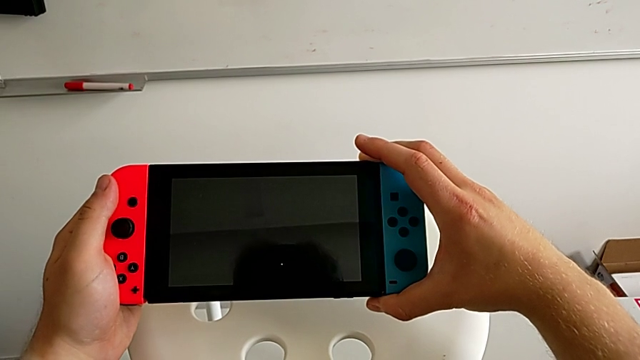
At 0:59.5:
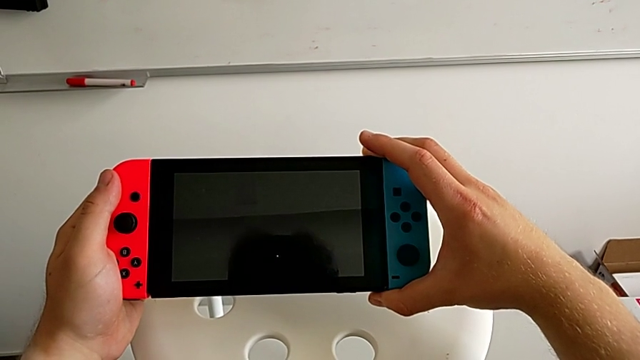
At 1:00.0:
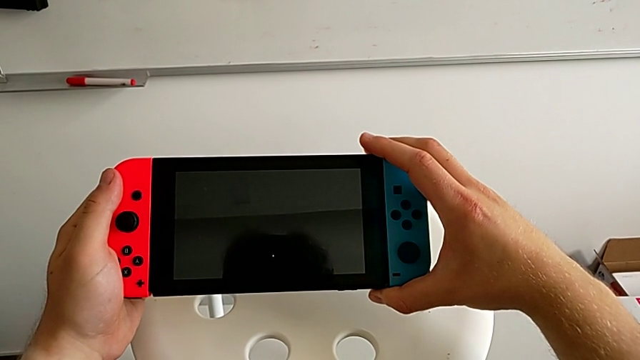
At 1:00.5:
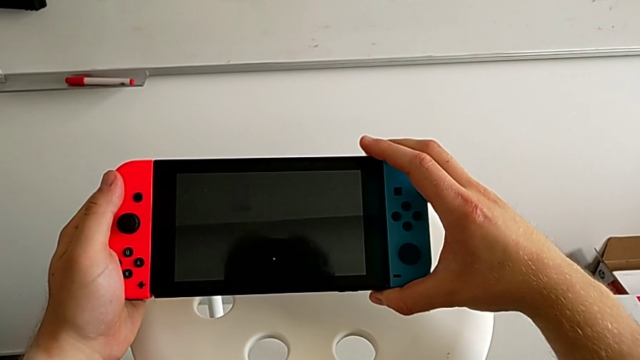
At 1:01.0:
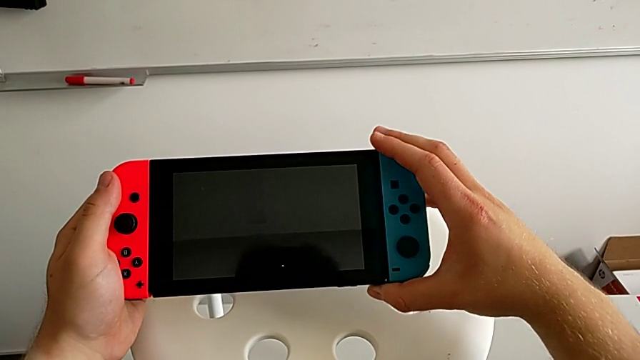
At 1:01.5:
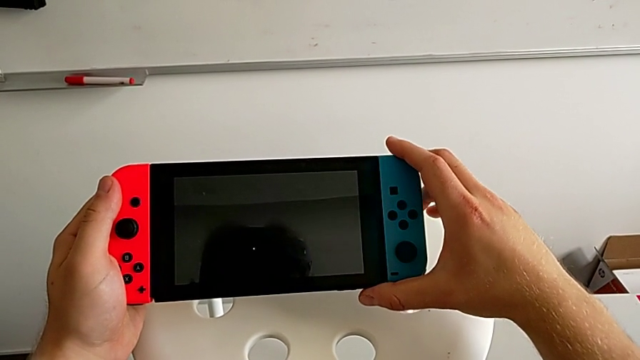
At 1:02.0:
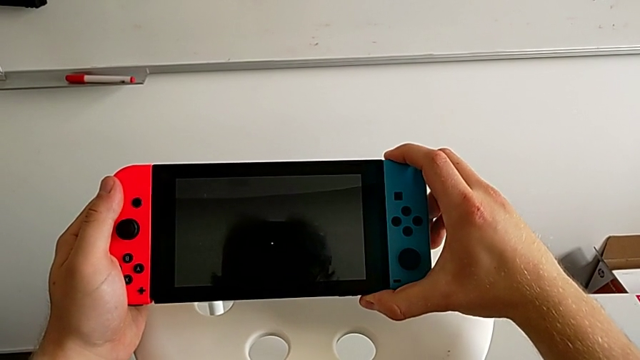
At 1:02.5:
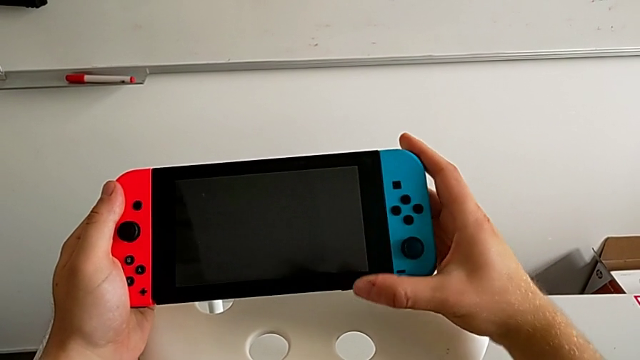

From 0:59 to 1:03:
The camera wearer is assembling the two Joy Con controllers to the handheld mode. They insert the blue Joy-Con controller.

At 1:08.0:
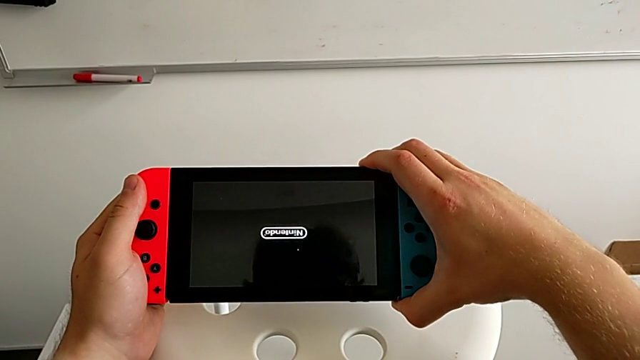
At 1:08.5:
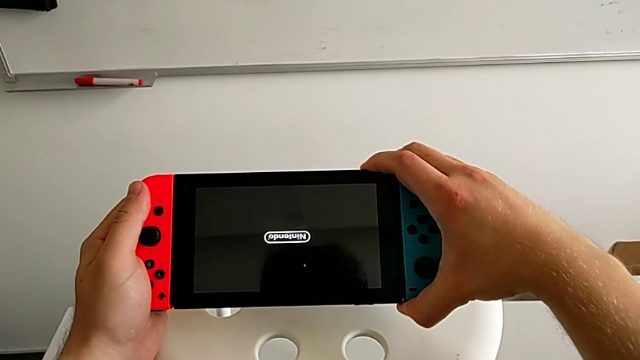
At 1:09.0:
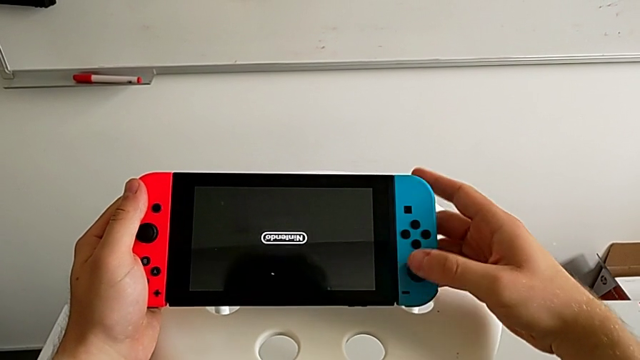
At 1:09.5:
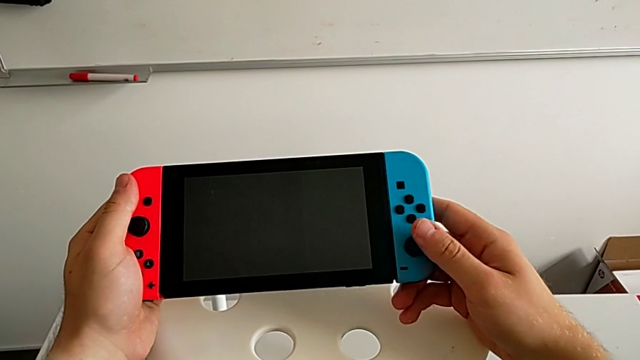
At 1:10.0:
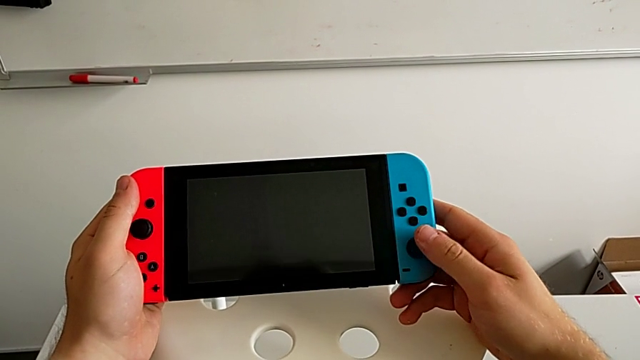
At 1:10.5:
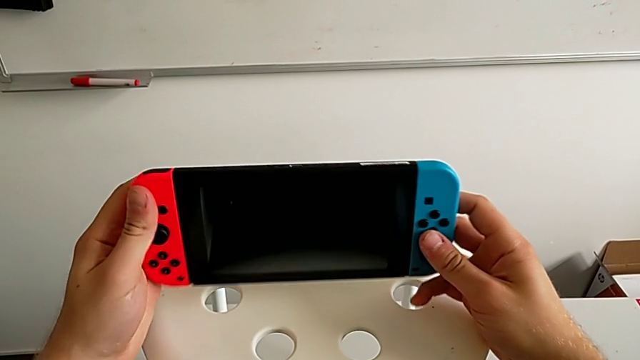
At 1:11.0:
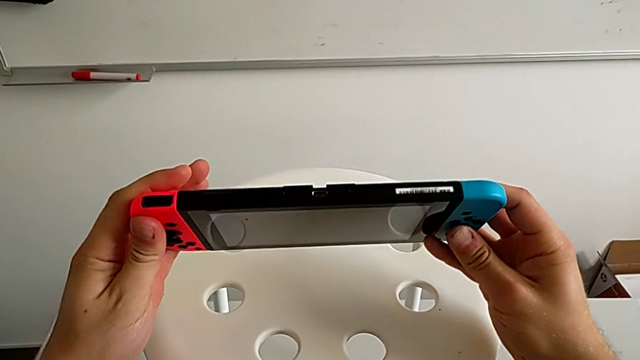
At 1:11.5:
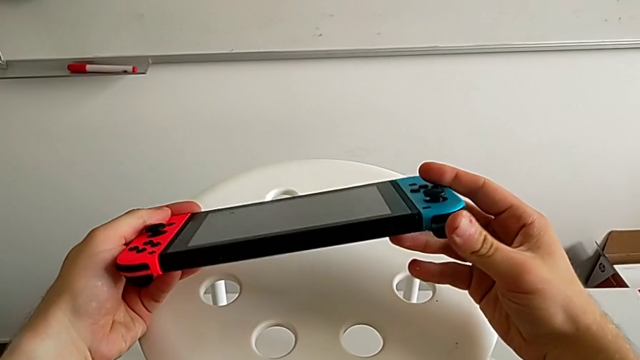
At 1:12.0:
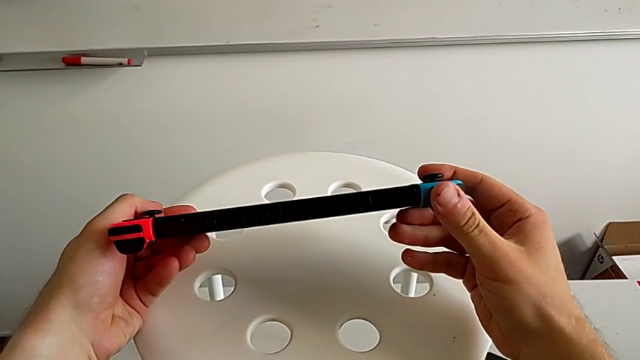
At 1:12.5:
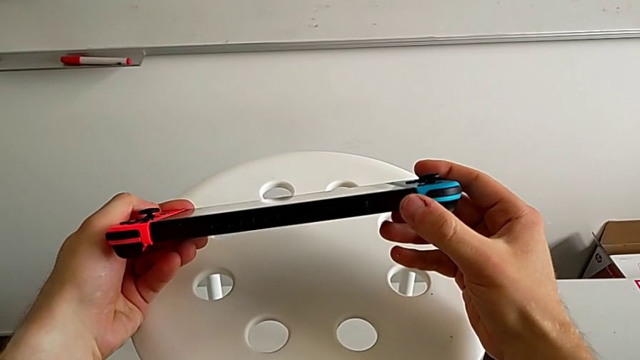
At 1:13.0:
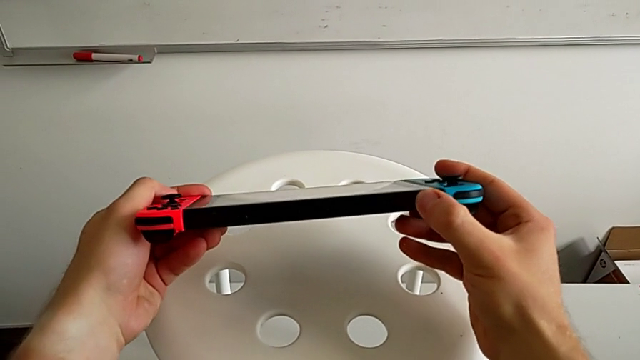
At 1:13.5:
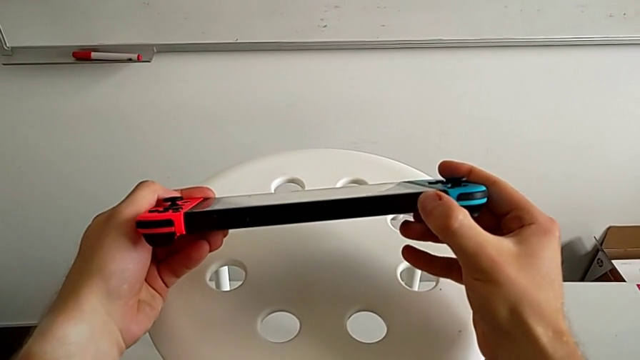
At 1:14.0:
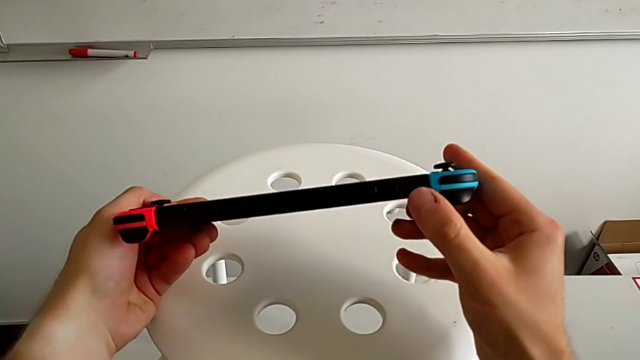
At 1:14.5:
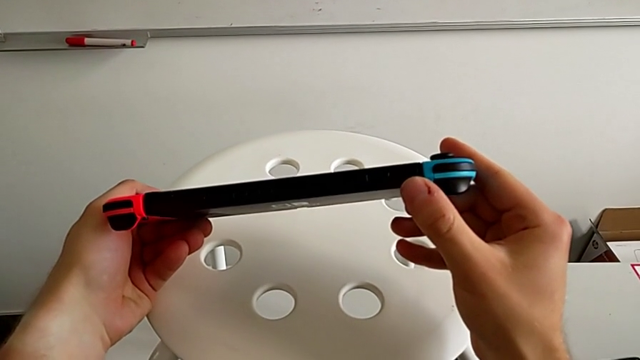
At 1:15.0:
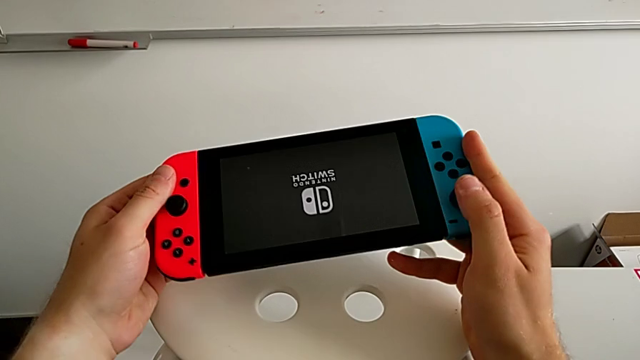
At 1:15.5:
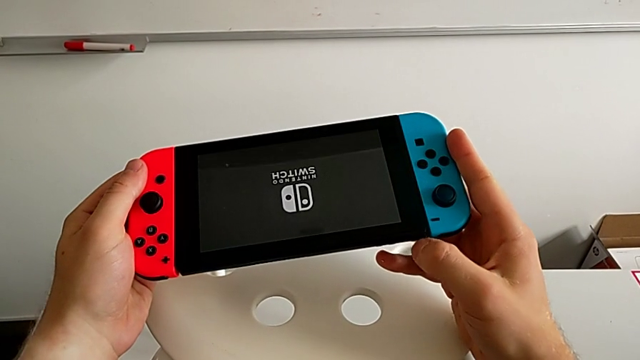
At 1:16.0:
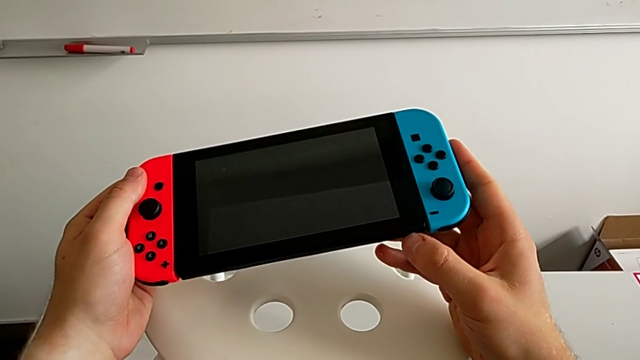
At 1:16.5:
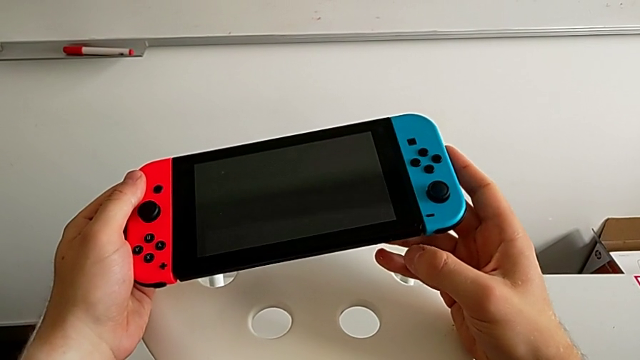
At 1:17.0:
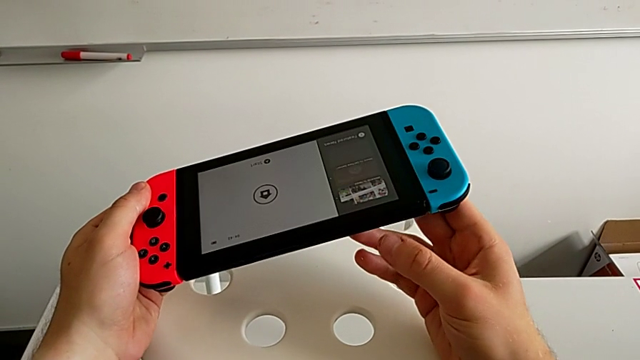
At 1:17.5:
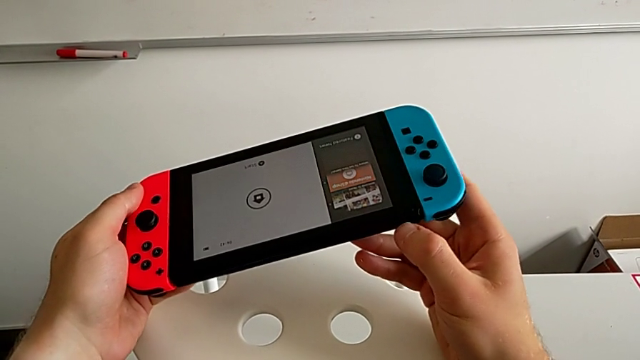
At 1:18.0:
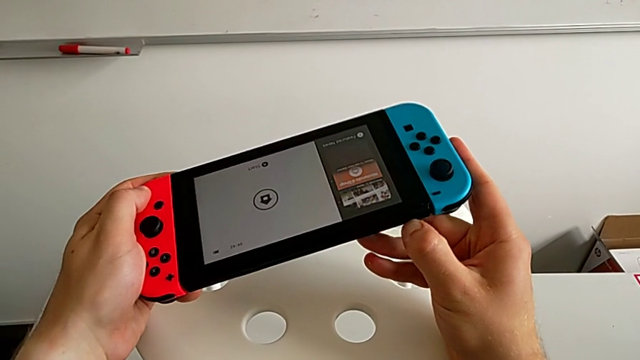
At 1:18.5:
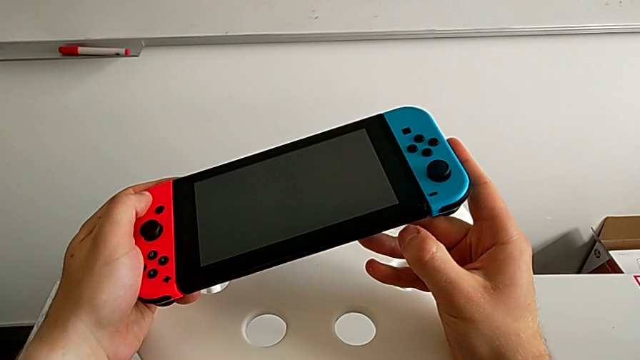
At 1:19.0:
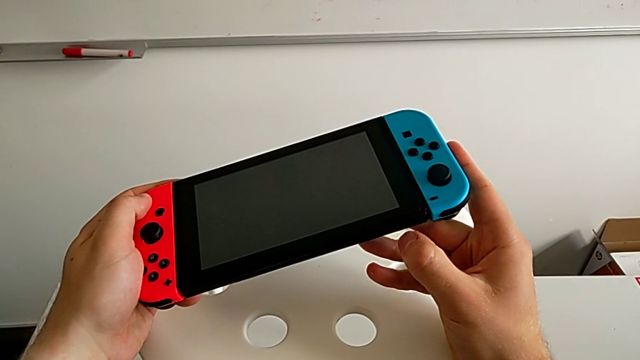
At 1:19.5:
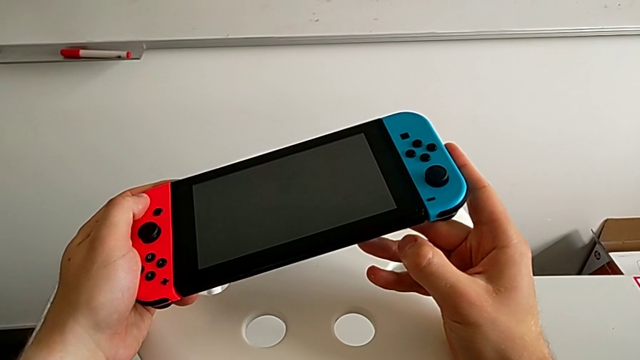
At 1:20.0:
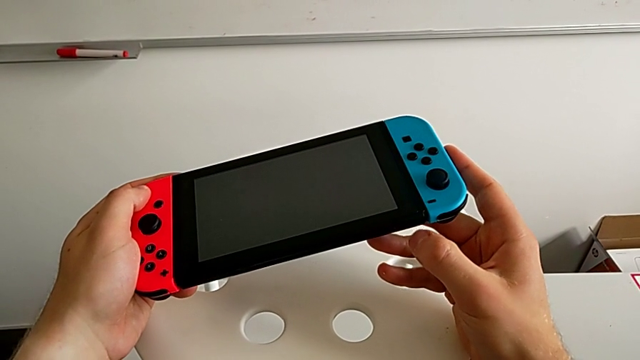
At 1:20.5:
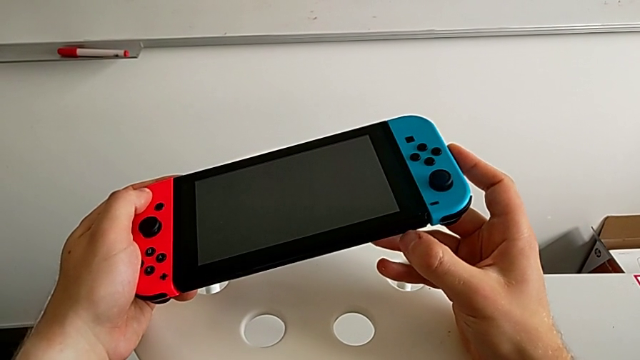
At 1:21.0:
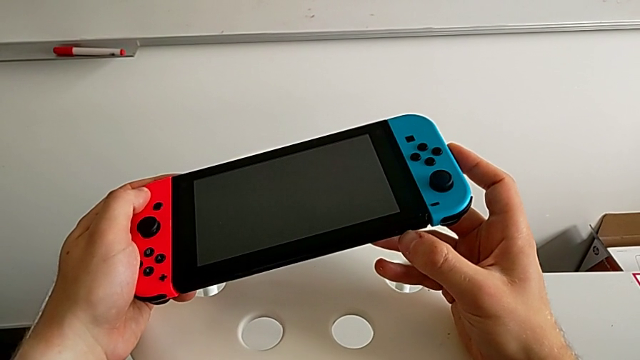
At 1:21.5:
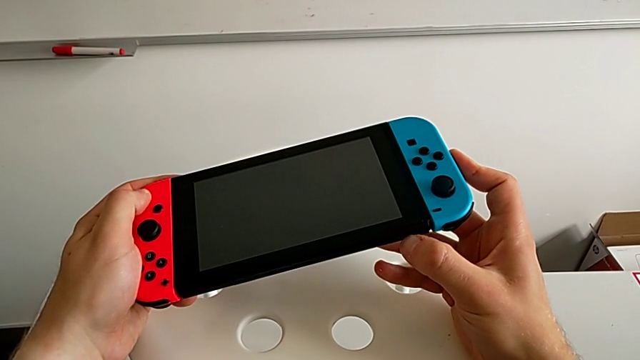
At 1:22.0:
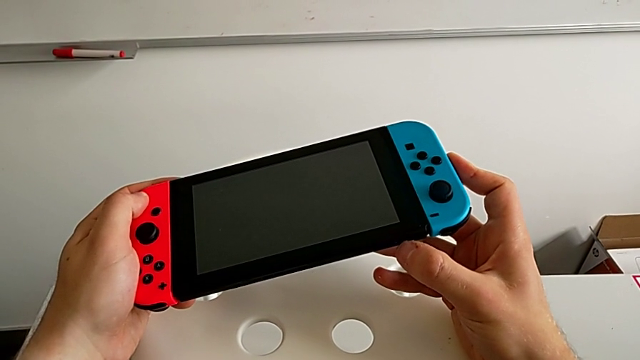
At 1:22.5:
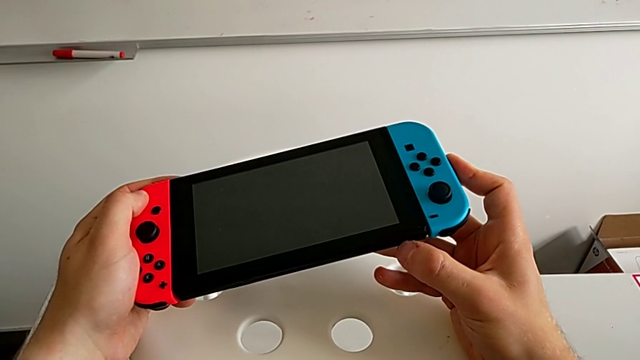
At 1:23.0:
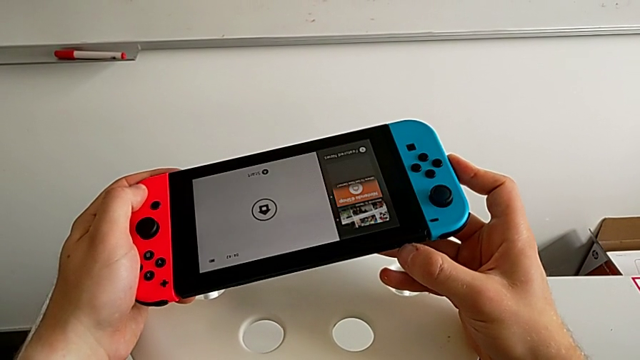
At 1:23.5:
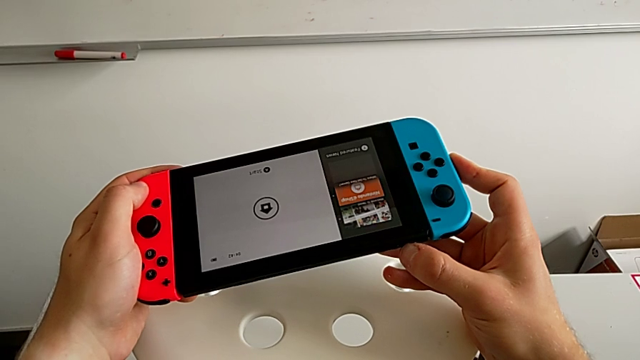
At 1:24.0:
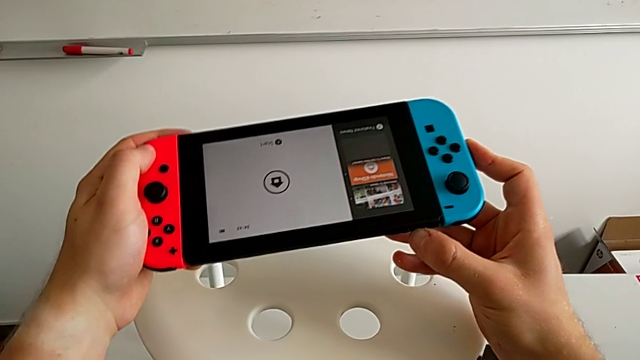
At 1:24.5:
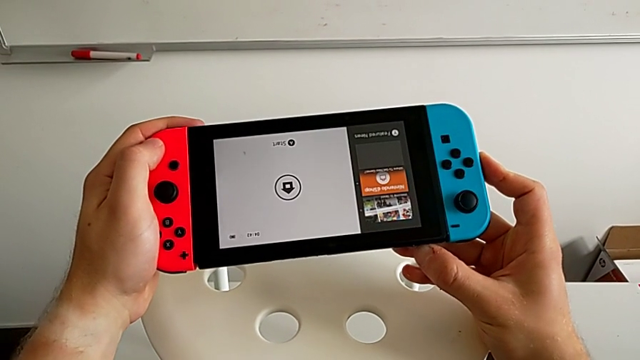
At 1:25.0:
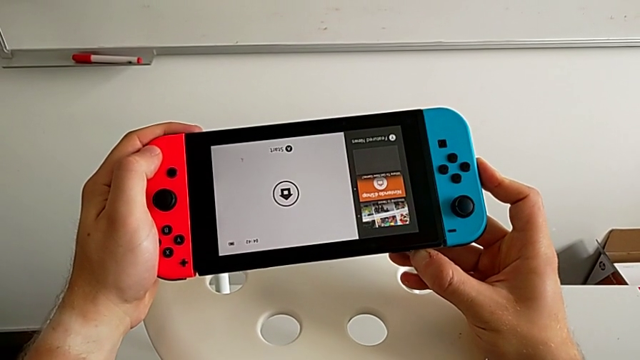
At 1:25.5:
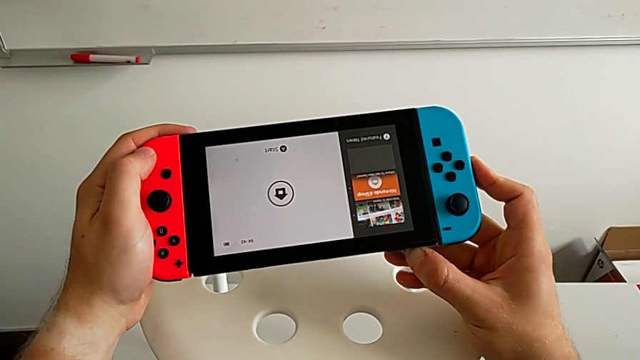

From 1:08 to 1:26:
The camera wearer is exchanging Joy Con controllers from the Nintendo Switch onto the Joy Con straps. They wrongly press the button, rotate the Nintendo Switch, press the button, rotate the Nintendo Switch and press the button twice.
